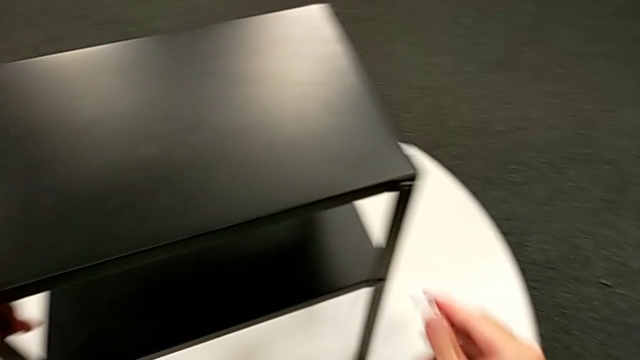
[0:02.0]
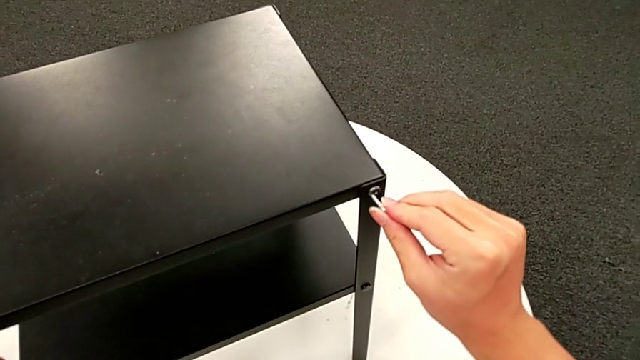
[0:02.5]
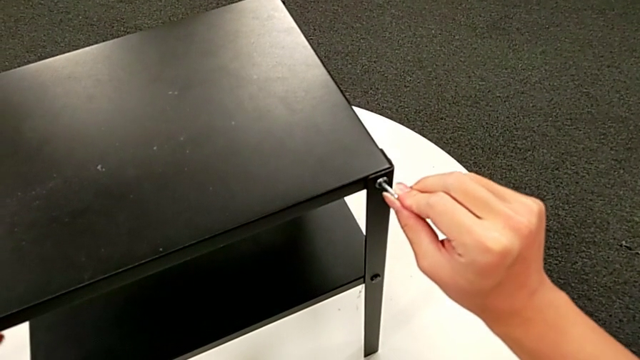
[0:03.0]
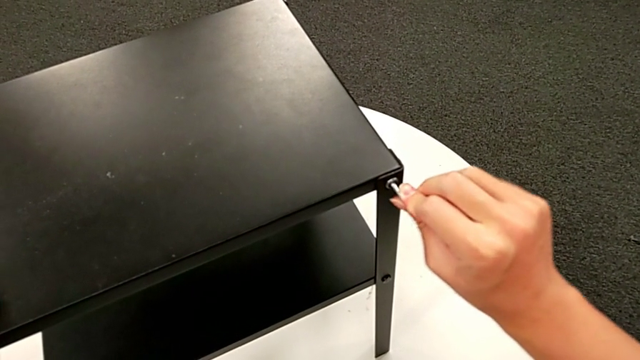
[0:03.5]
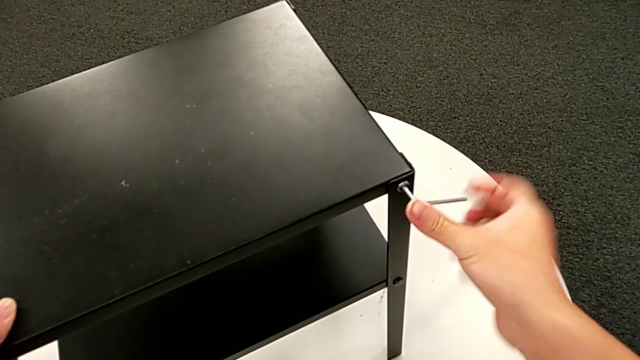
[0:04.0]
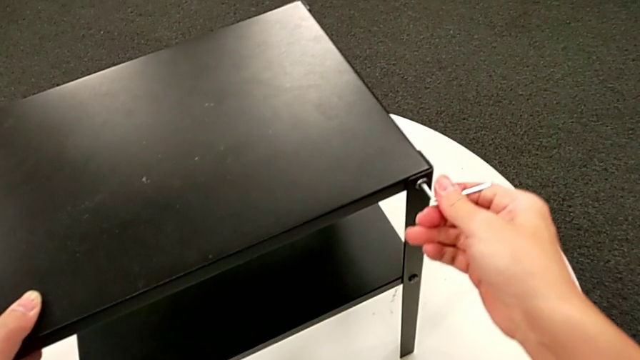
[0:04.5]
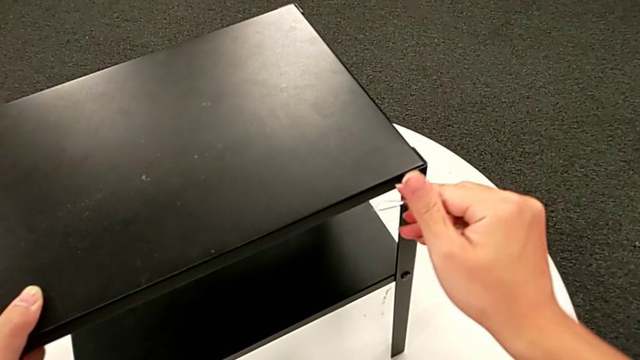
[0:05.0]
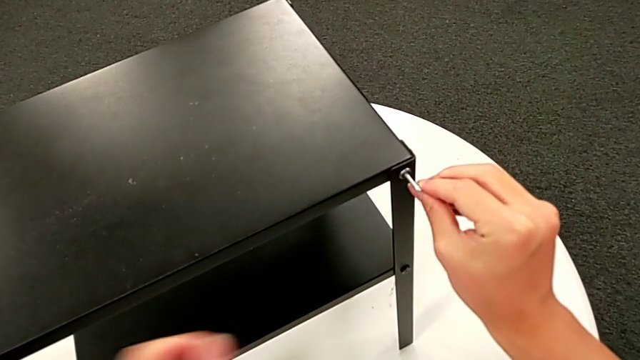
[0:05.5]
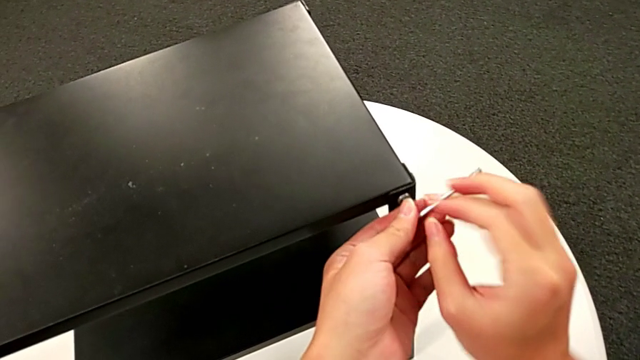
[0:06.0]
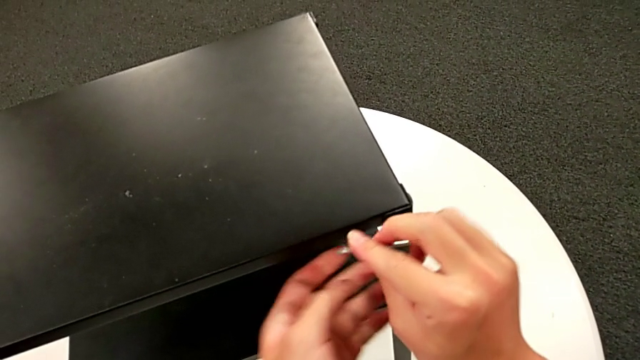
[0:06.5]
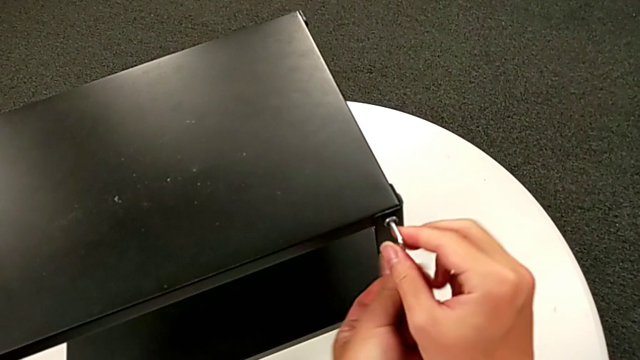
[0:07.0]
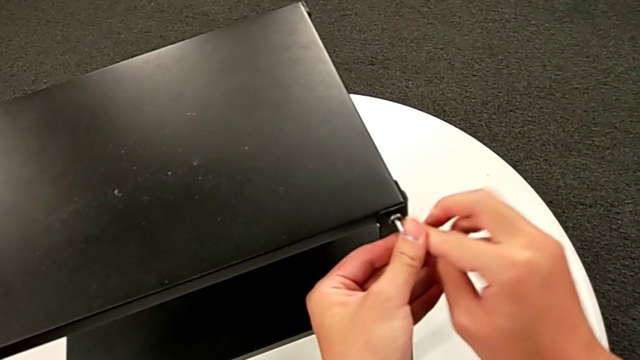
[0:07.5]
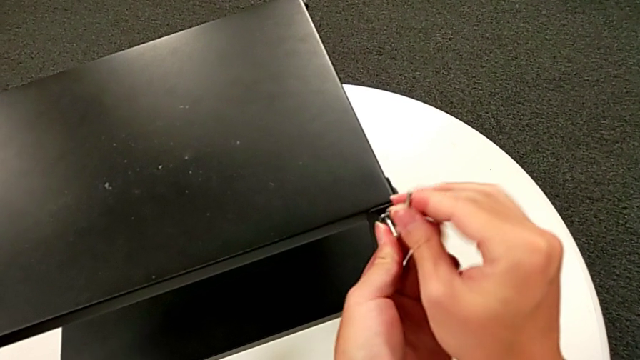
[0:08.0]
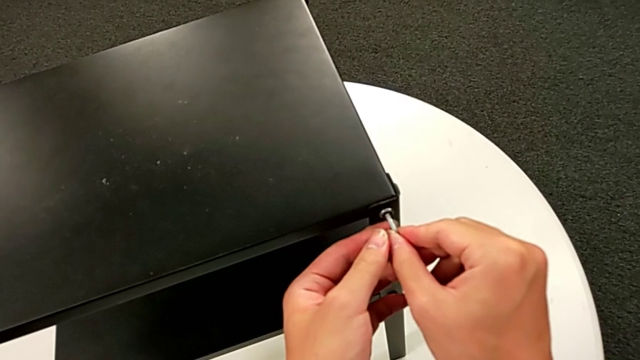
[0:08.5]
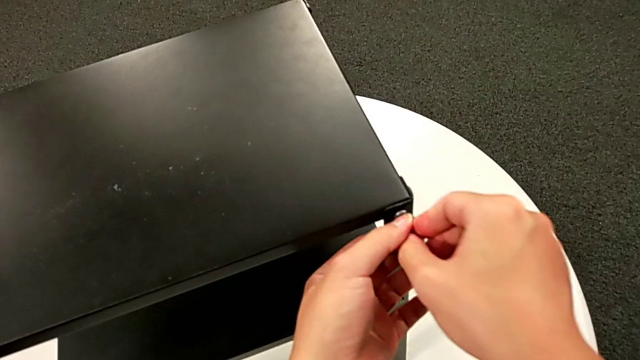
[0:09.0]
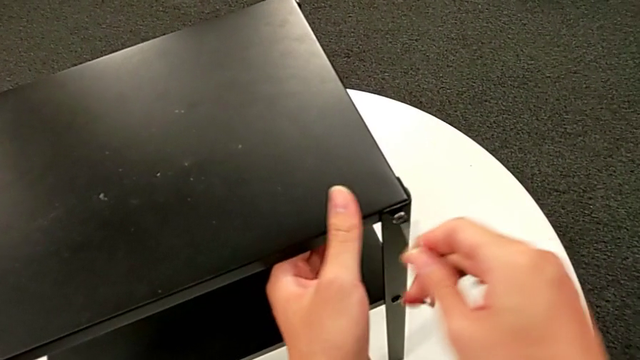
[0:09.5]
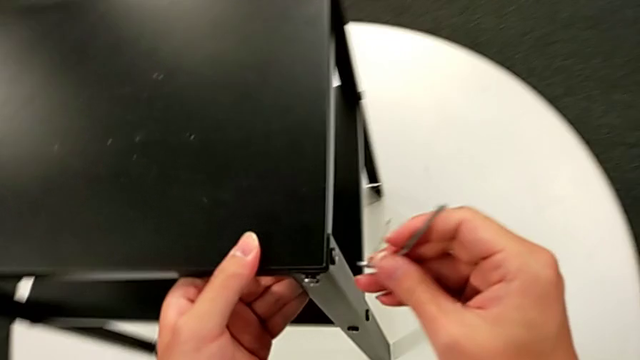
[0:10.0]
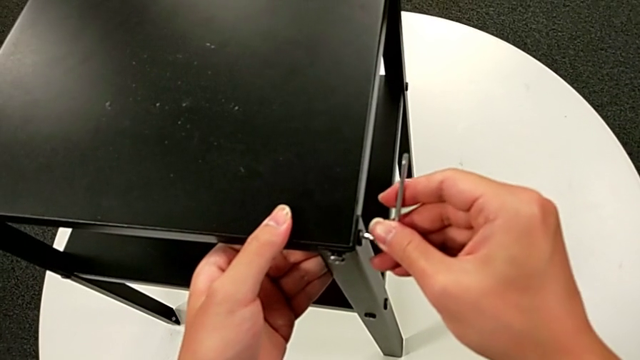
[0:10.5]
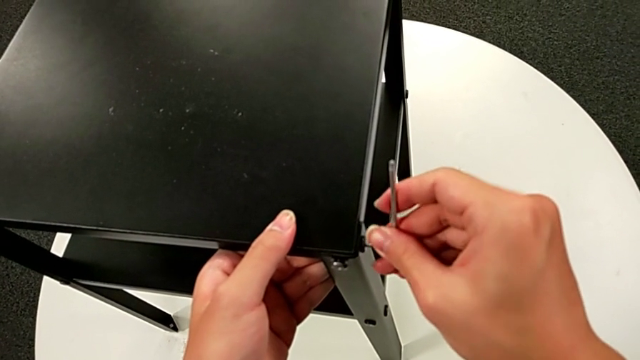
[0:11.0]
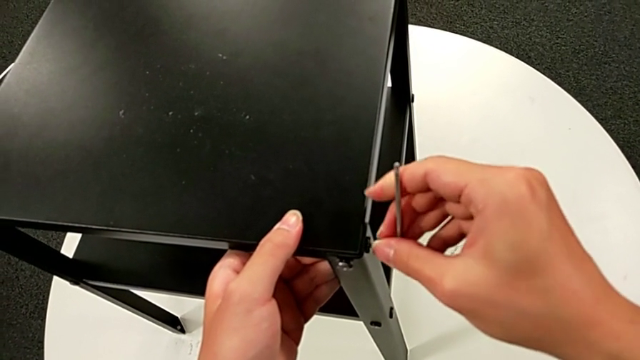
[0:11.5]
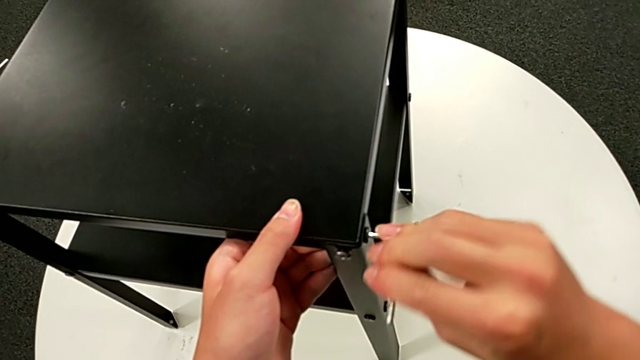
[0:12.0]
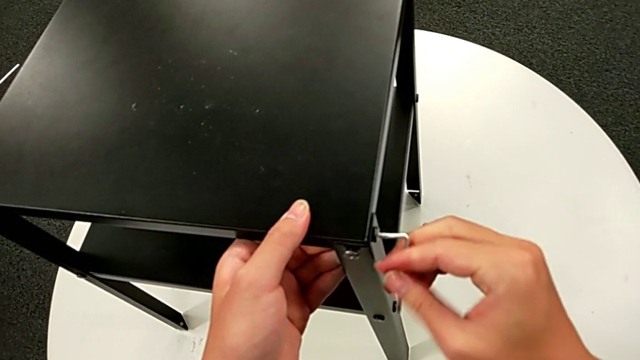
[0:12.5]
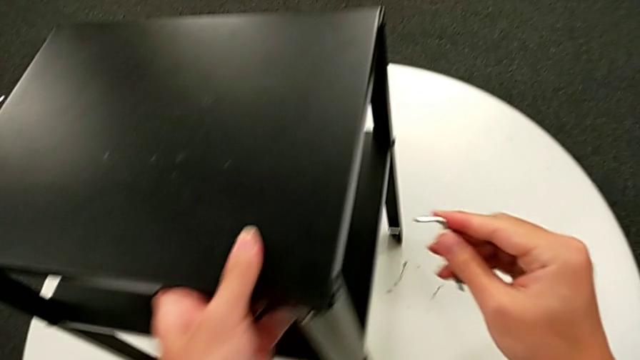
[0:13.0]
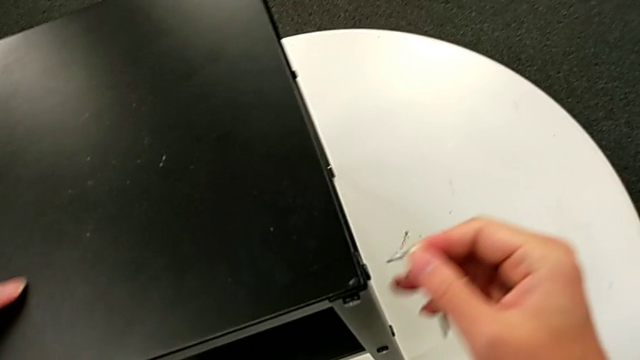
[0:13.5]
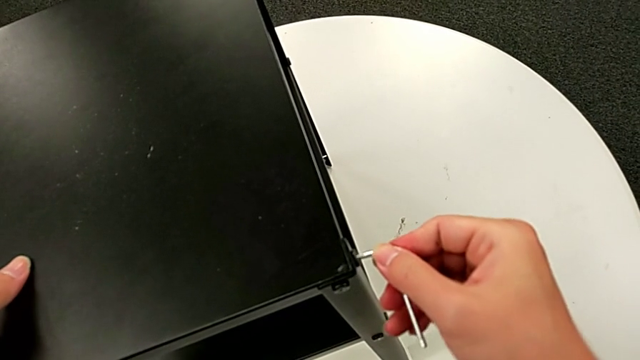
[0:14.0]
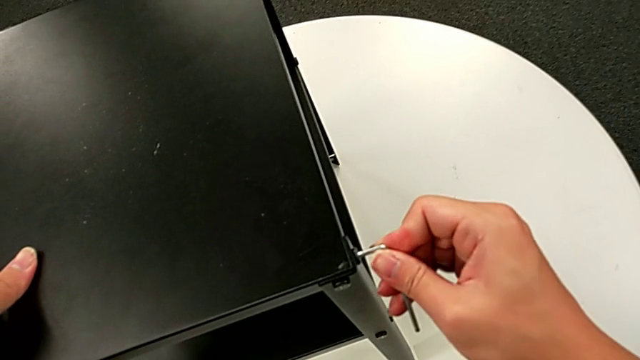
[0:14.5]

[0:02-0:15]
The camera wearer is loosening some screws of the furniture with an Allen wrench. They insert the Allen wrench, unscrew the hex socket head, rotate the Allen wrench, slide the nightstand, insert the Allen wrench, unscrew the hex socket head, withdraw the Allen wrench, slide the nightstand and insert the Allen wrench.

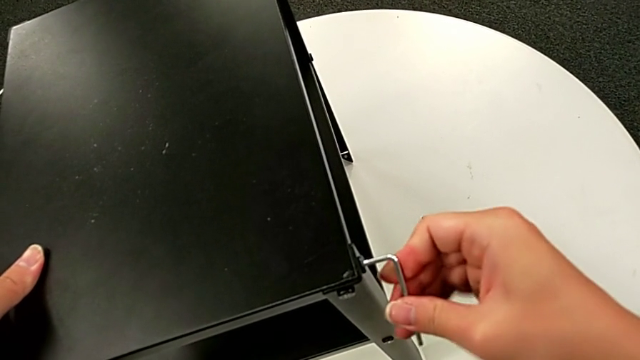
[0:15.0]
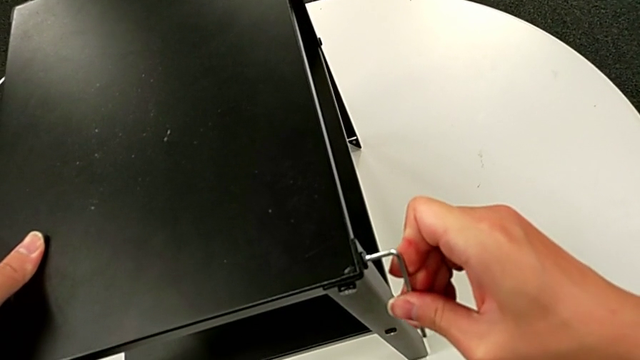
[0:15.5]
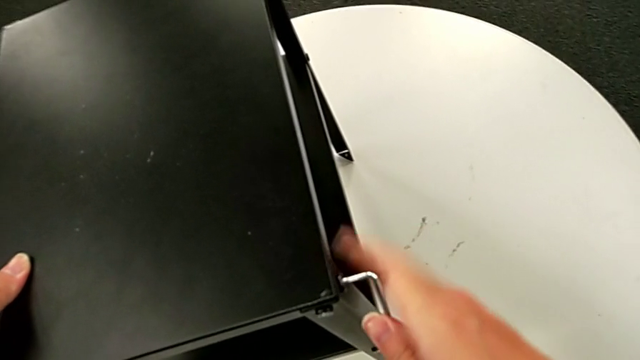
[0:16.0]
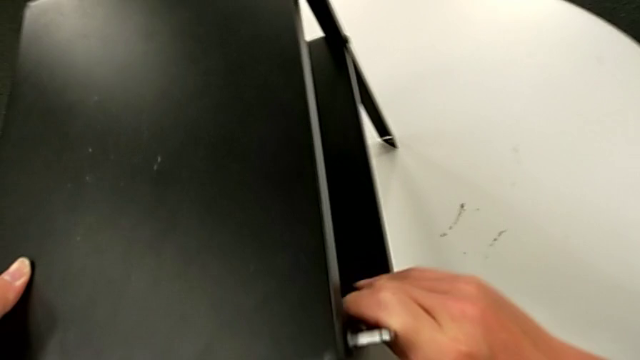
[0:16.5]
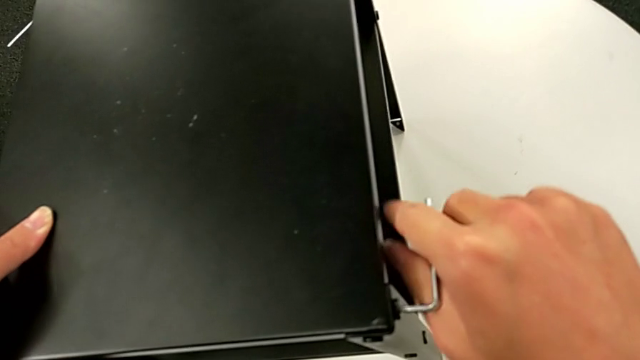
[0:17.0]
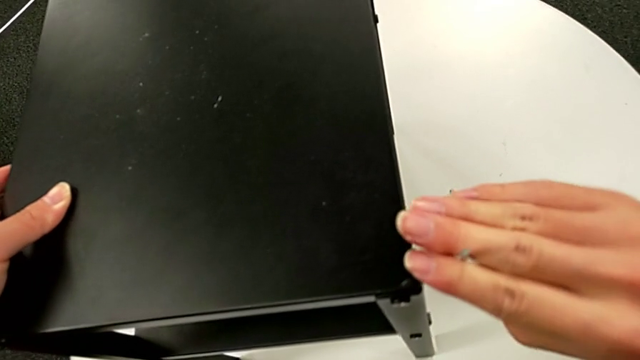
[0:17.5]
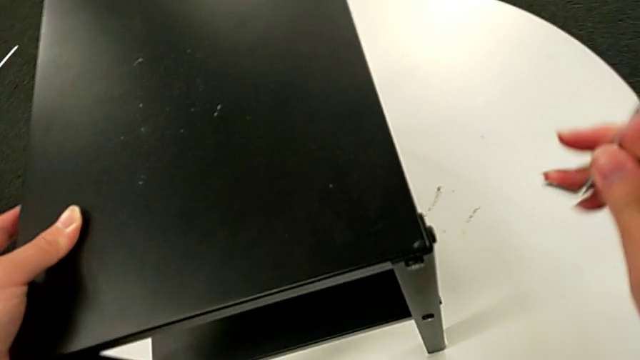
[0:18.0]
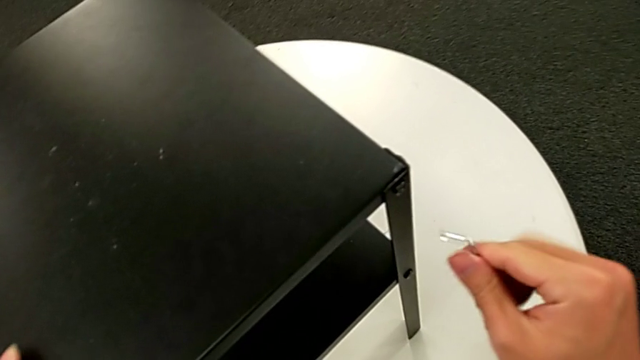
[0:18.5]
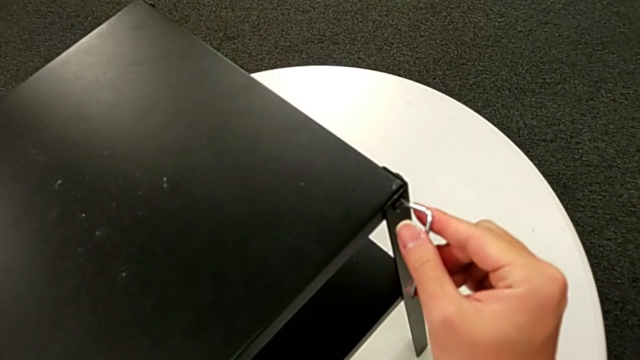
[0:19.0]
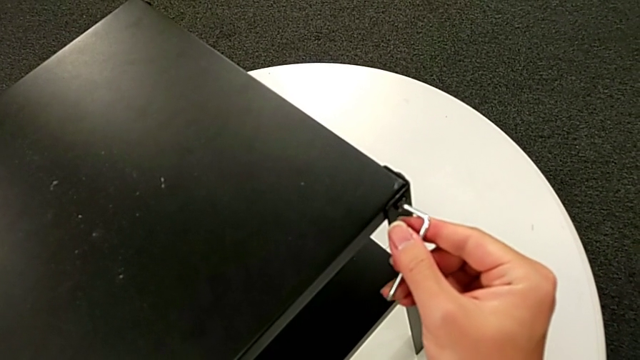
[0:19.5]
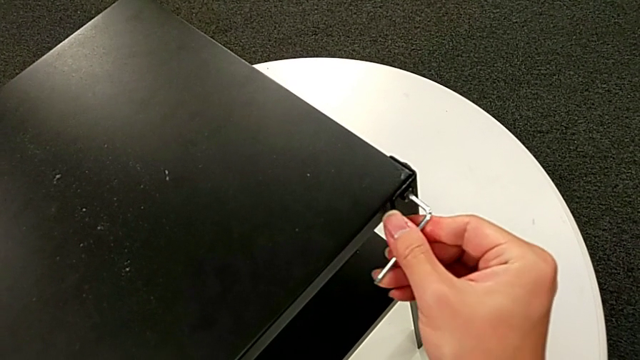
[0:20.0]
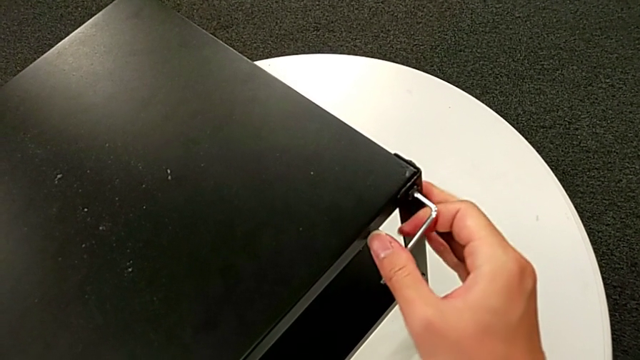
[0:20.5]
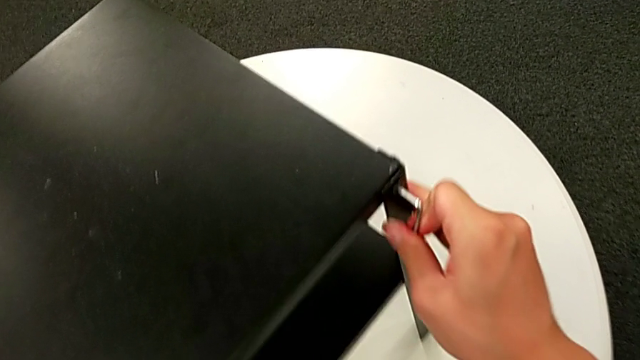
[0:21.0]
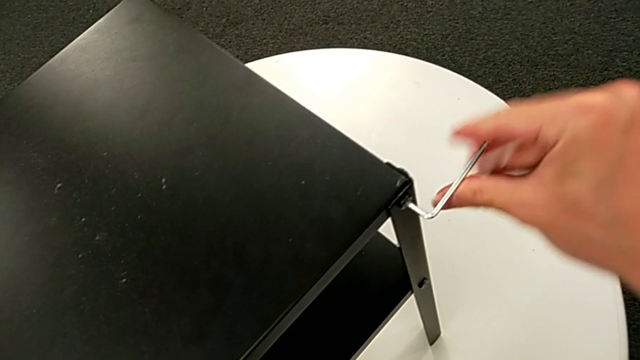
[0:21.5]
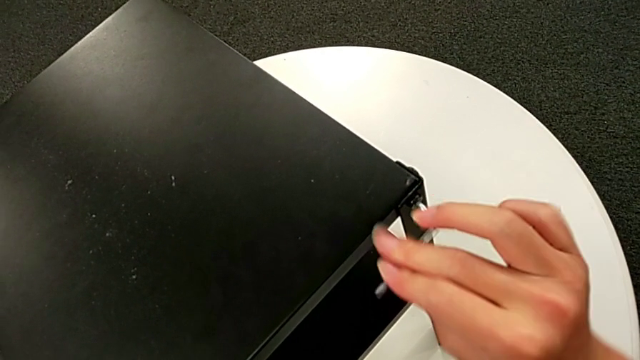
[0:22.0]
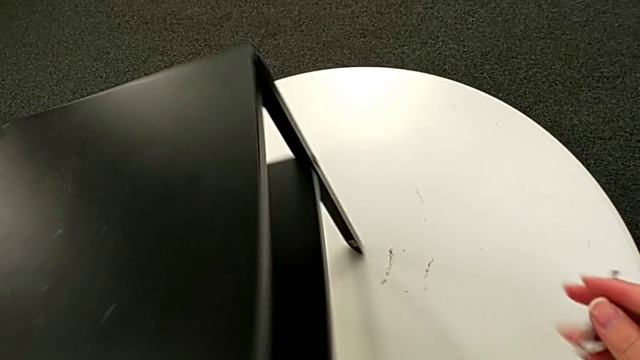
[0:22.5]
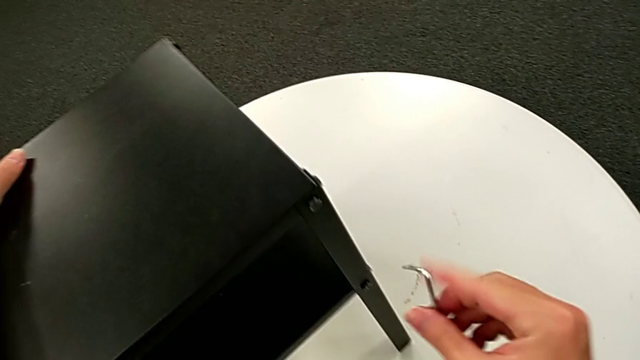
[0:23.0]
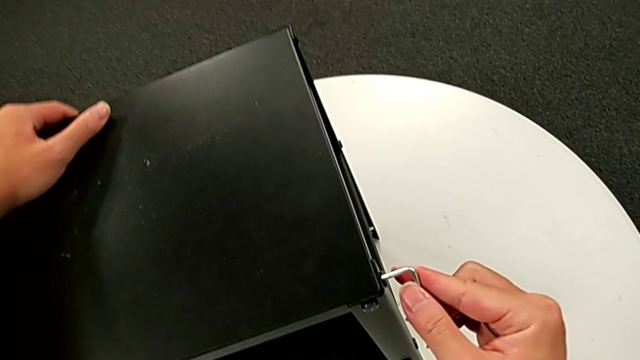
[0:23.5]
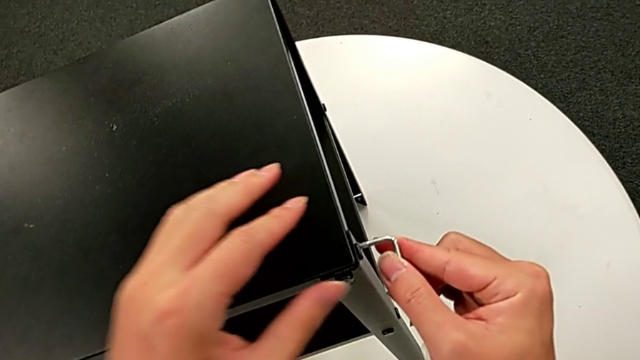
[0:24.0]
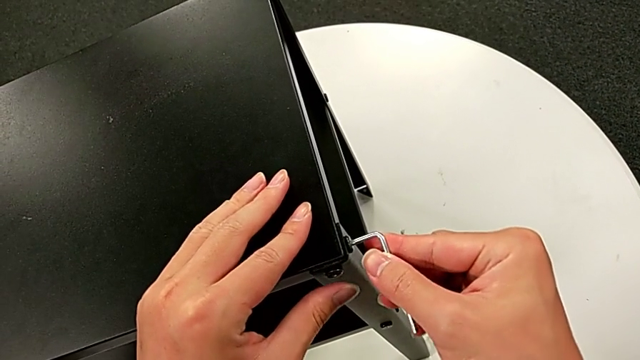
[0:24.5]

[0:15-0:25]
The camera wearer is loosening some screws of the furniture with an Allen wrench. They unscrew the hex socket head, withdraw the Allen wrench, slide the nightstand, insert the Allen wrench, unscrew the hex socket head, withdraw the Allen wrench, slide the nightstand and insert the Allen wrench.
